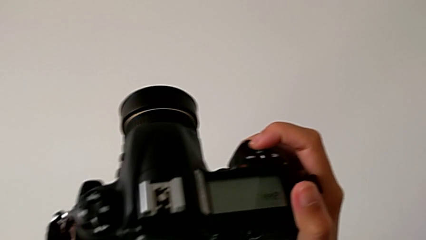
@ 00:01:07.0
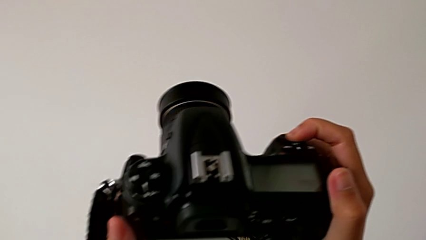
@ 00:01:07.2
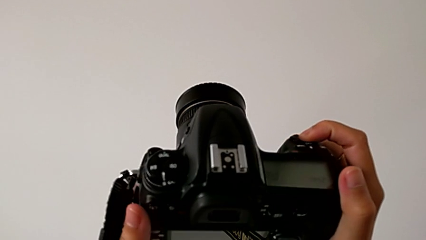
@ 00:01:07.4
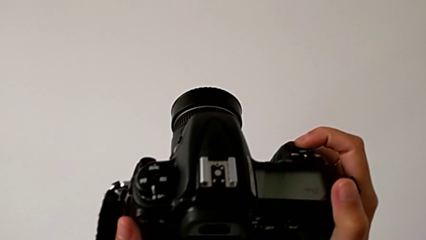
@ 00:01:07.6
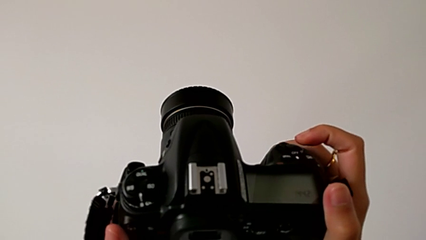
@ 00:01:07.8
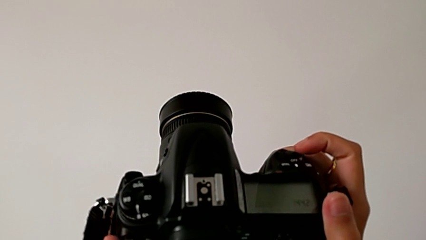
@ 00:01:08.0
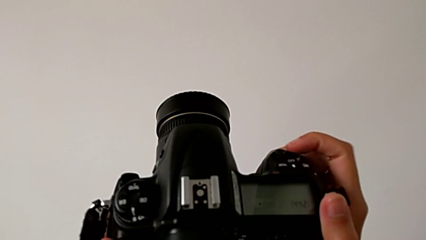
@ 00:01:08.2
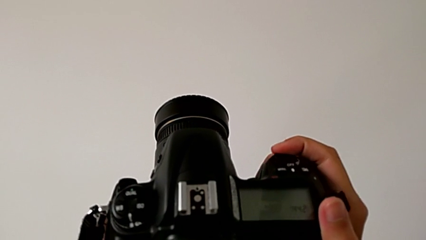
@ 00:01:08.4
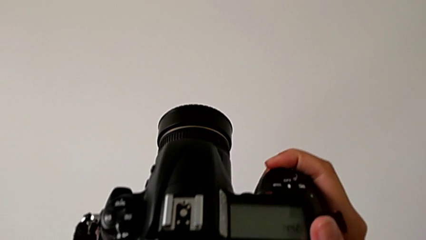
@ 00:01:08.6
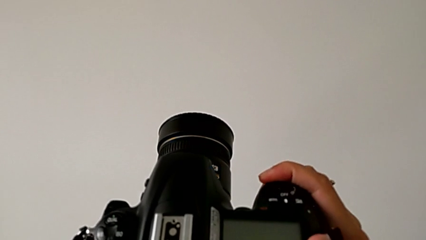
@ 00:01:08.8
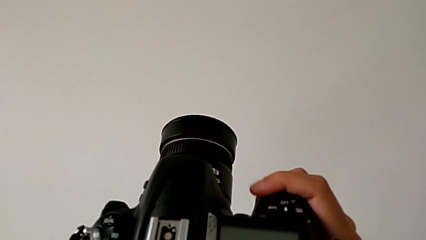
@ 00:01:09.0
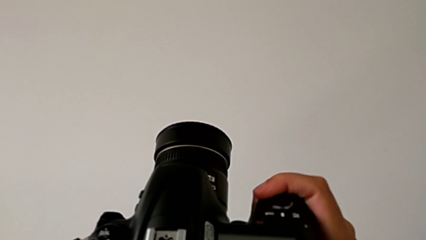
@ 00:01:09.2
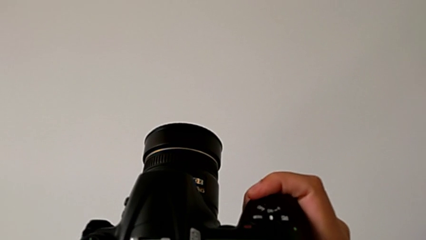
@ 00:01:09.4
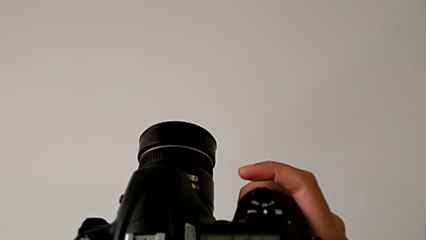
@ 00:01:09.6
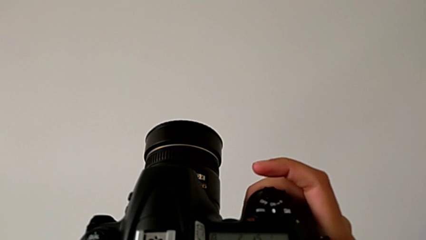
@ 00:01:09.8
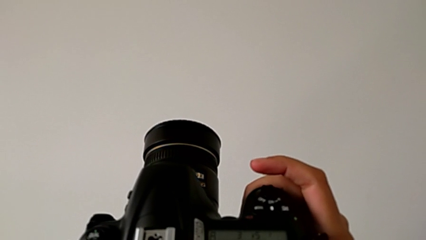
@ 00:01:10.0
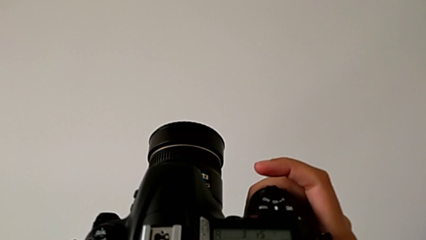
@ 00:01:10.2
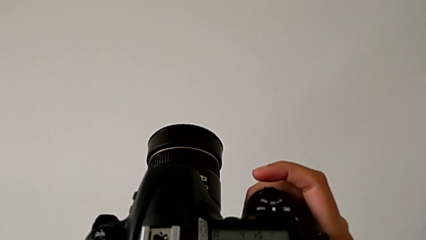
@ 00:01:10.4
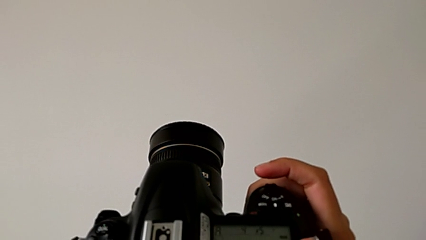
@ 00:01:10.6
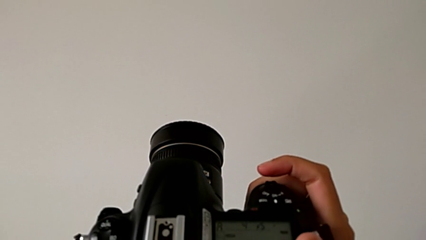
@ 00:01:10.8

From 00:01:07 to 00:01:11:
The camera wearer is turning on their DSLR. They slide the power button.

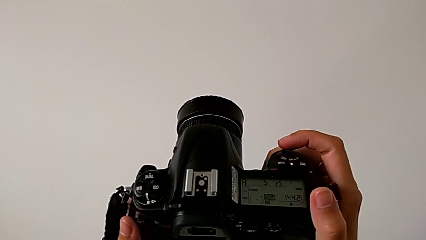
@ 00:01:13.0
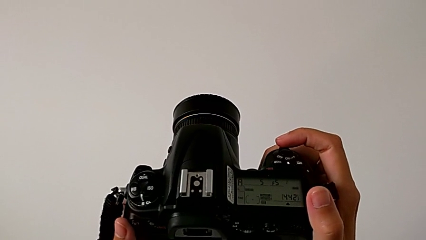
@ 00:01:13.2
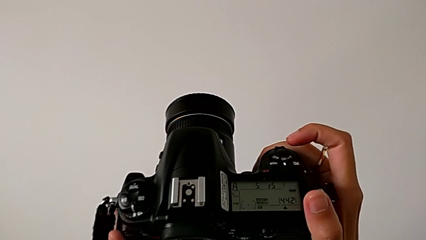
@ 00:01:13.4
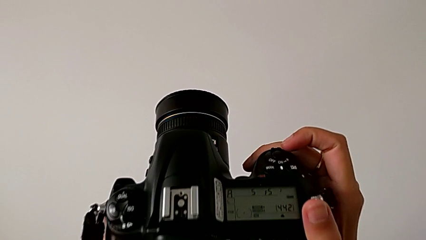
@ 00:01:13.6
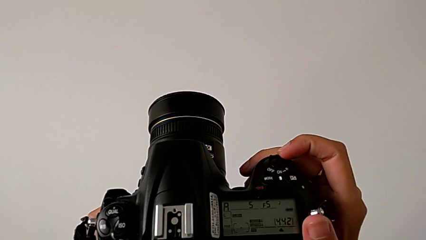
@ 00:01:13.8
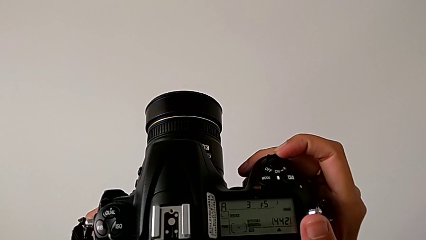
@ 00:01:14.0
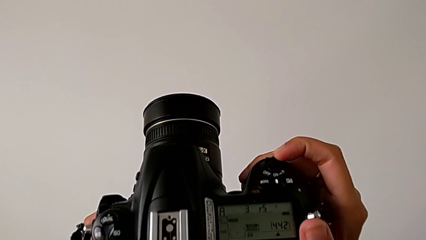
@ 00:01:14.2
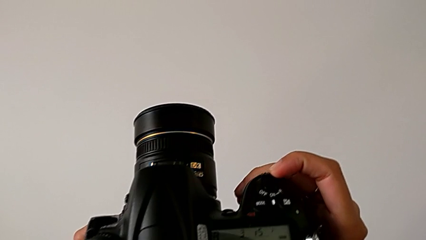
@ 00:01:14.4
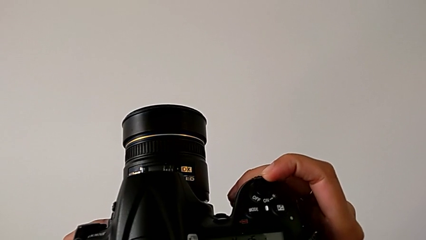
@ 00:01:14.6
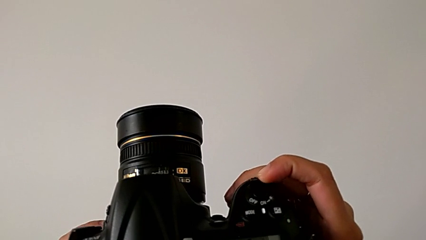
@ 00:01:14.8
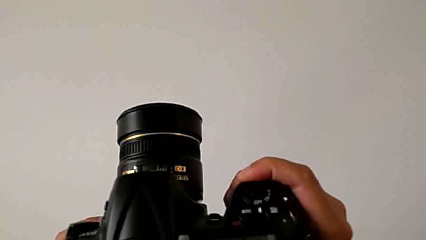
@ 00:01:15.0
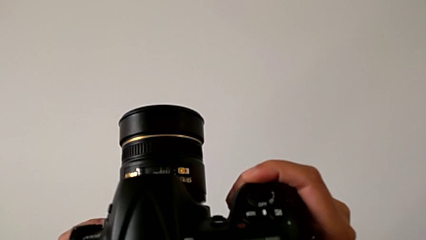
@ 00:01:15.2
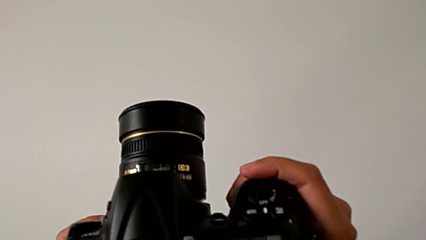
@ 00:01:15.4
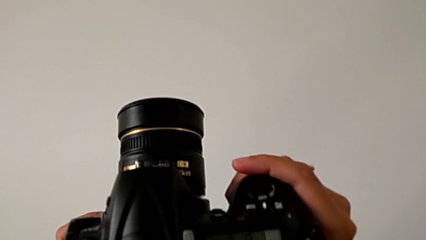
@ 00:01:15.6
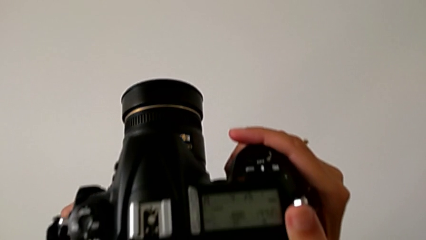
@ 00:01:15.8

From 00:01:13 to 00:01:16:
The camera wearer turns off their DSLR. They slide the power button.

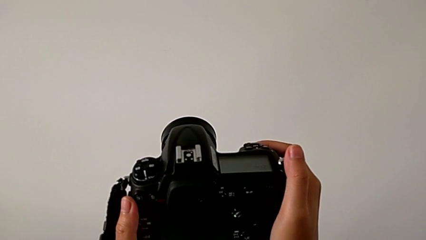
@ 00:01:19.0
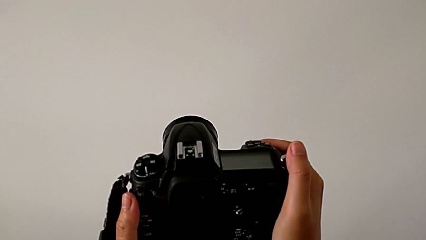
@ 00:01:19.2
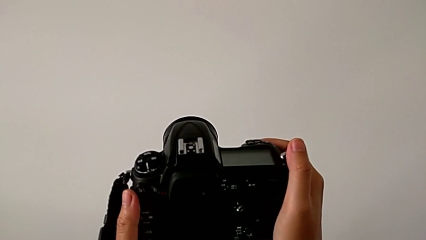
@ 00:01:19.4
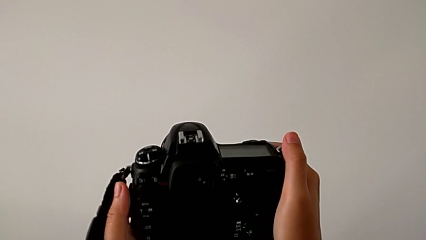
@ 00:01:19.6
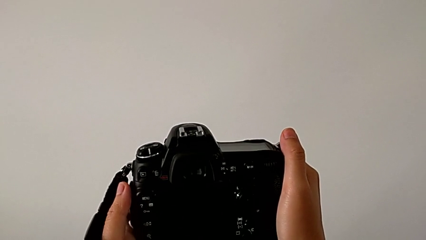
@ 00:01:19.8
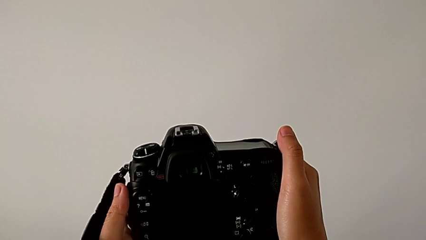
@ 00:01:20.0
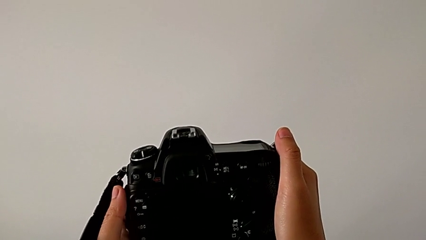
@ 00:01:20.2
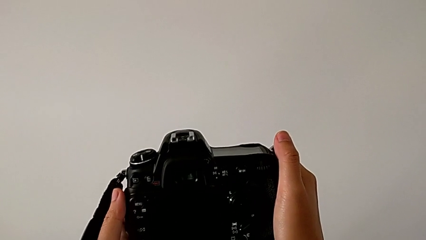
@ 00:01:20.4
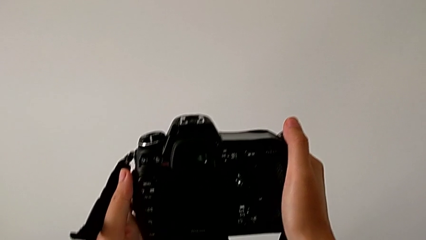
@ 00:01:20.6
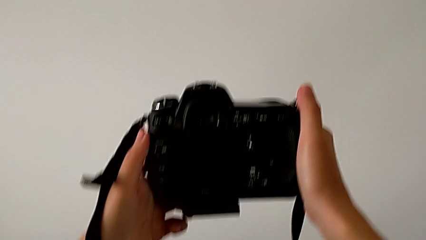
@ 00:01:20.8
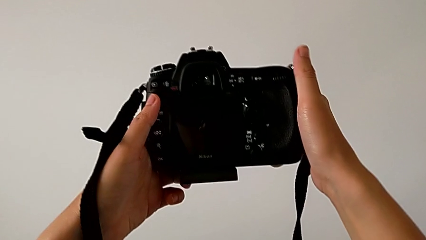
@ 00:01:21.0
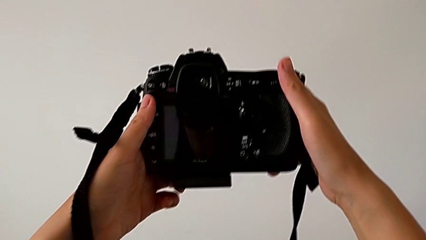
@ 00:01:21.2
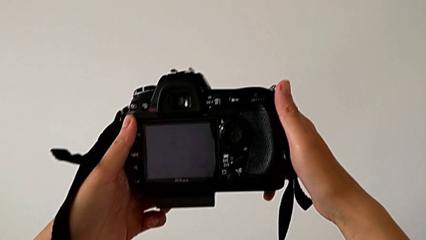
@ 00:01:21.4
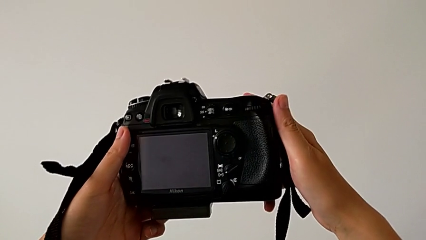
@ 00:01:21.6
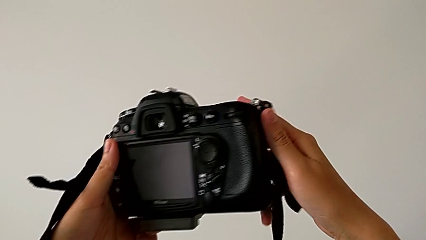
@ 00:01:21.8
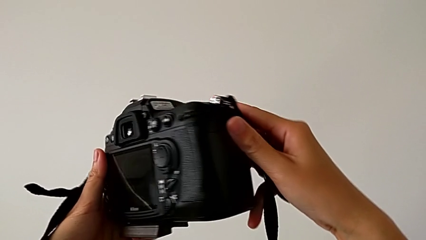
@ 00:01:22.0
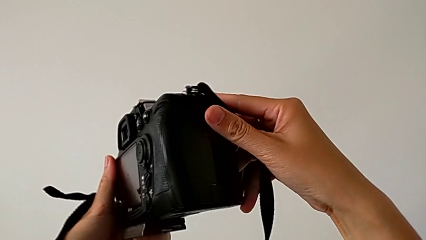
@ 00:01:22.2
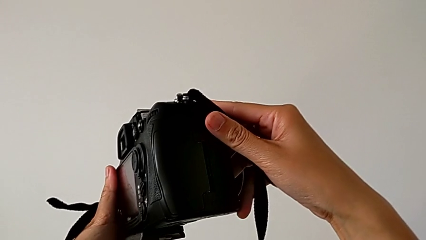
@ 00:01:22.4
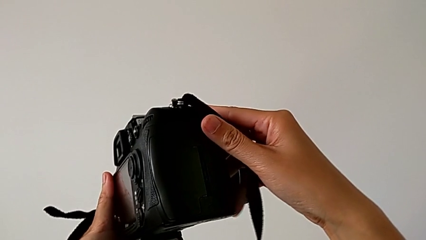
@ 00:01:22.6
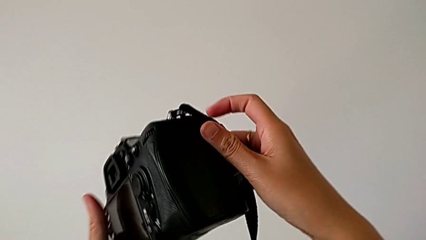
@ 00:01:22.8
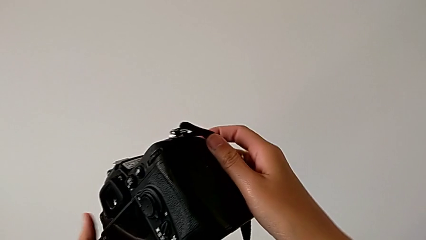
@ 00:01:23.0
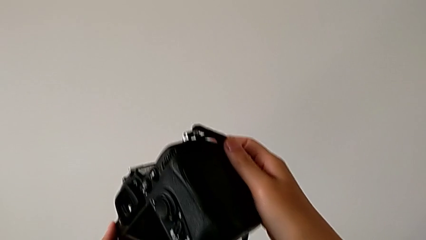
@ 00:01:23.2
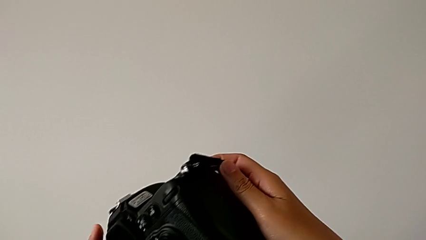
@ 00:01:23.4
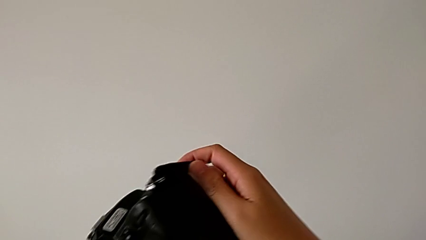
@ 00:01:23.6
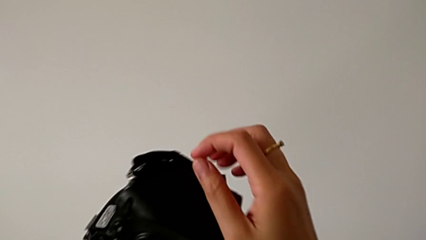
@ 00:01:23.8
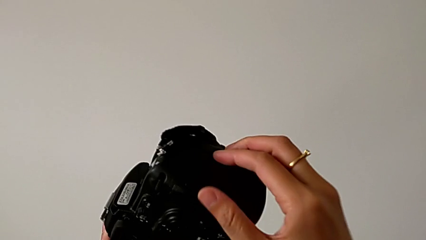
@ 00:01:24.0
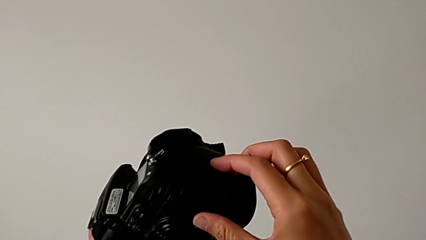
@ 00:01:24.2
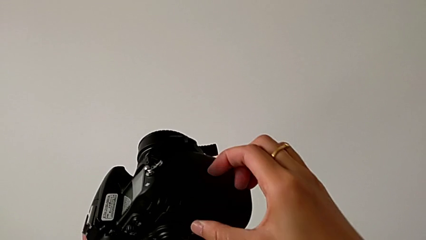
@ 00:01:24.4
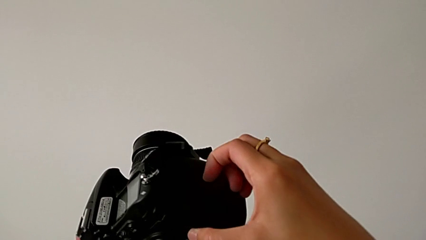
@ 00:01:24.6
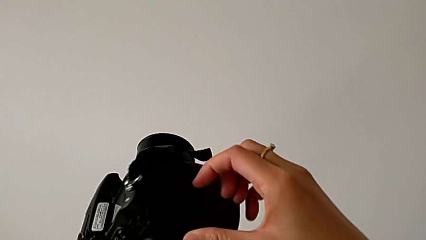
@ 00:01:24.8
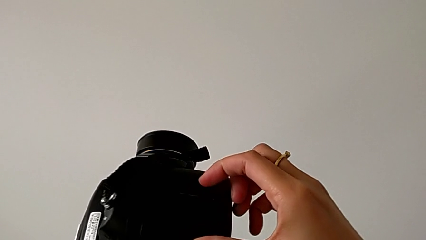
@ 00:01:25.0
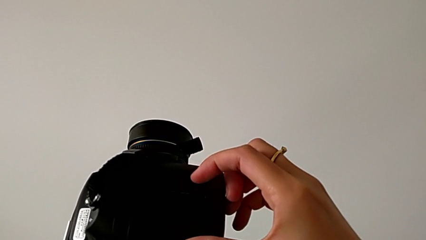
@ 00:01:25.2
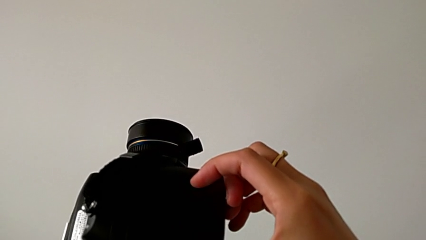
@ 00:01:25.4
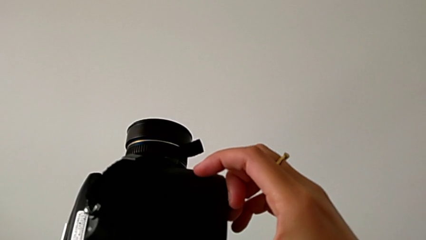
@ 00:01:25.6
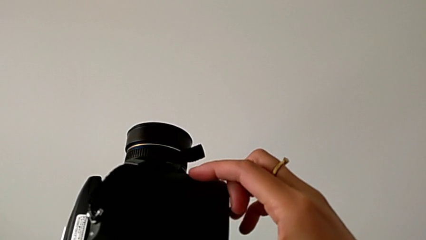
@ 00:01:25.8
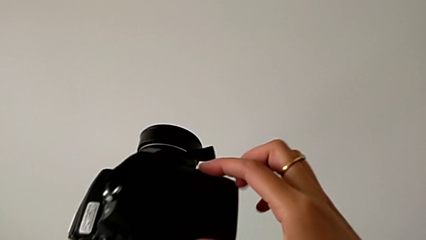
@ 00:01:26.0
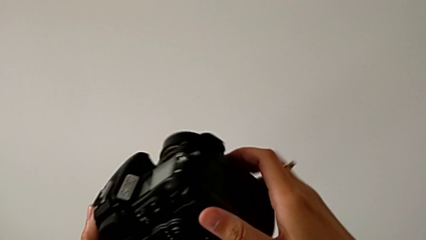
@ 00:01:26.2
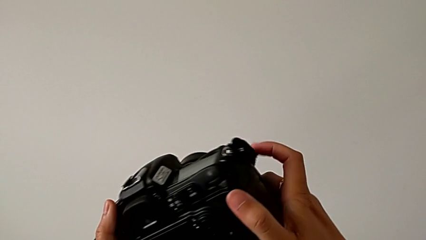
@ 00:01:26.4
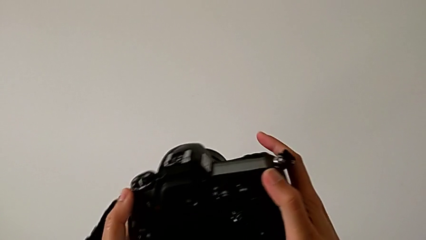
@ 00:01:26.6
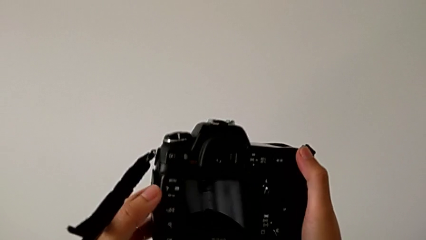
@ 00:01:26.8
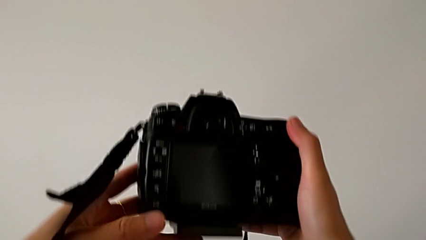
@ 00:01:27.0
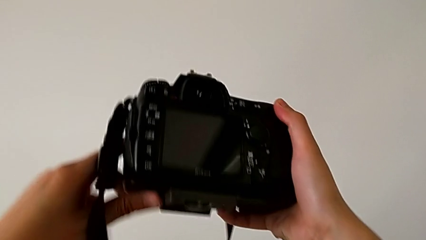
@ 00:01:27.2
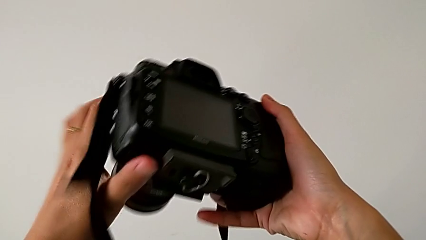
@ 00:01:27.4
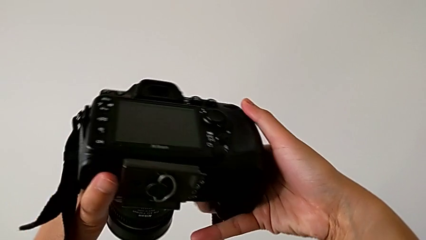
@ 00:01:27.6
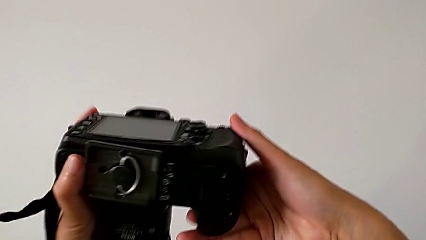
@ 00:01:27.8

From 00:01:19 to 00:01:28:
The camera wearer inspects the DSLR. They rotate the DSLR twice.
